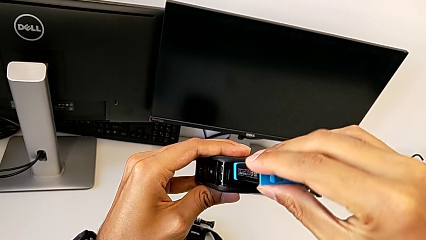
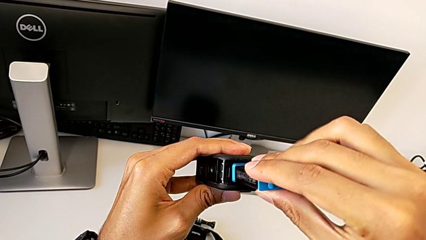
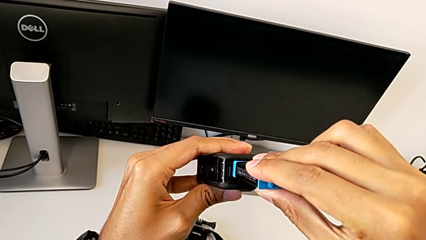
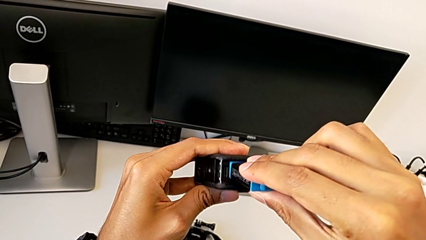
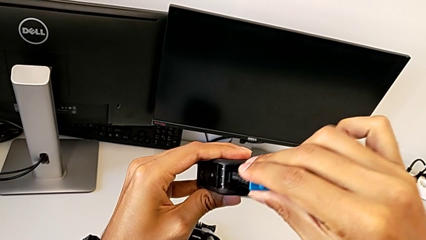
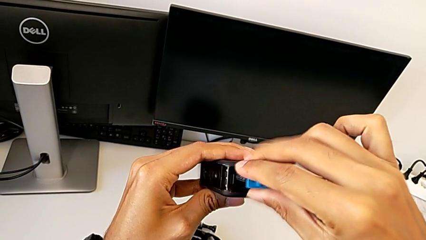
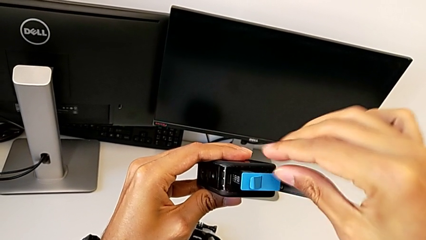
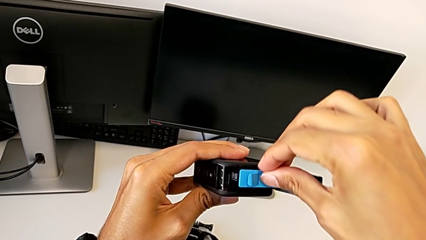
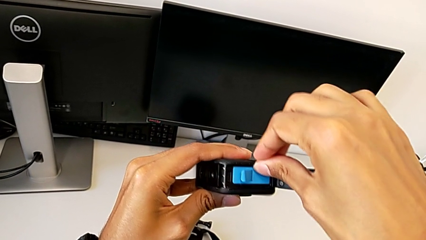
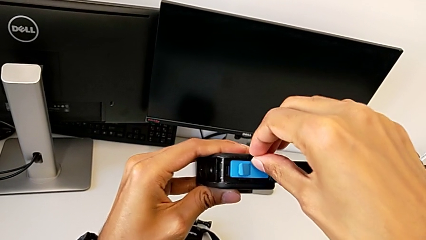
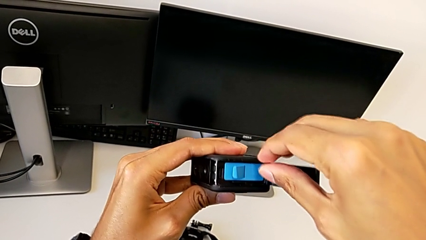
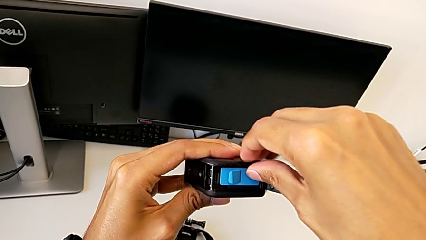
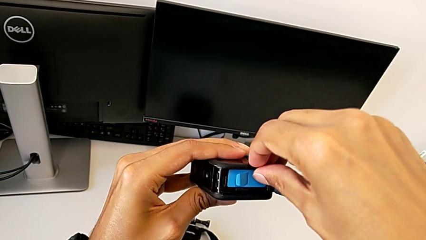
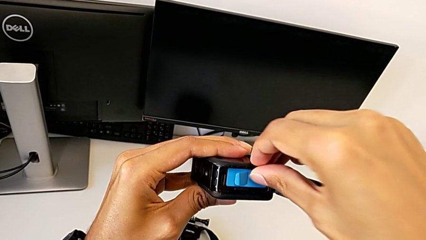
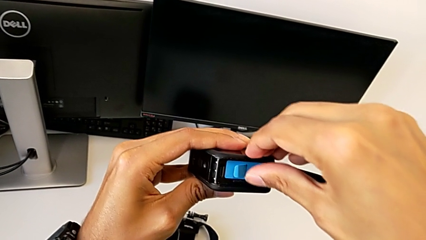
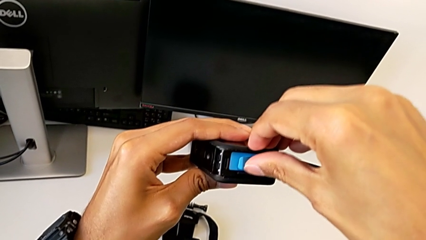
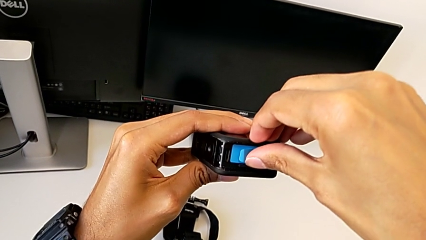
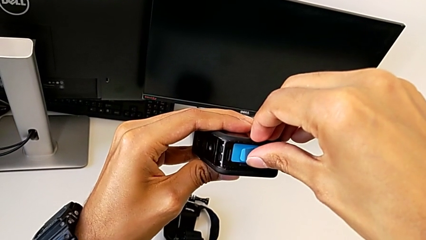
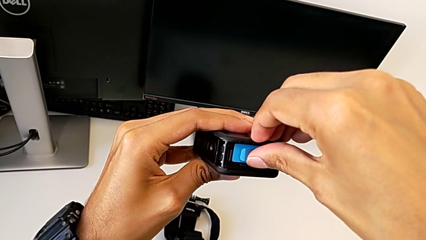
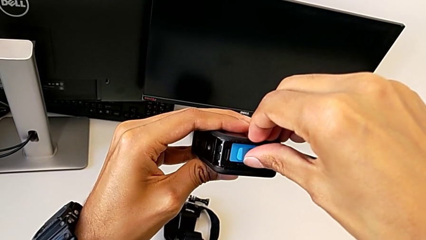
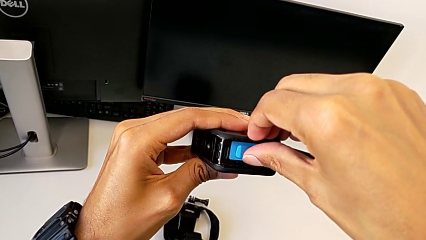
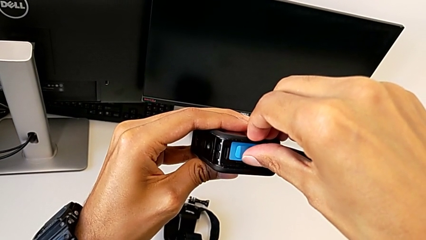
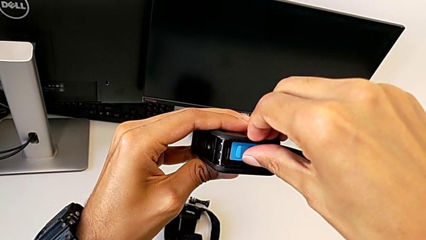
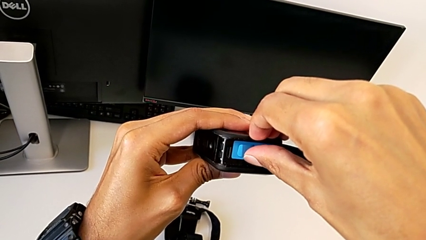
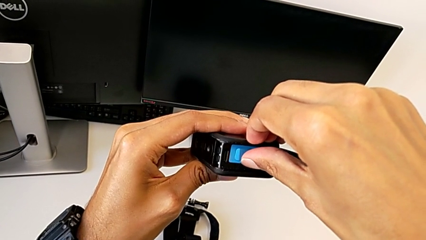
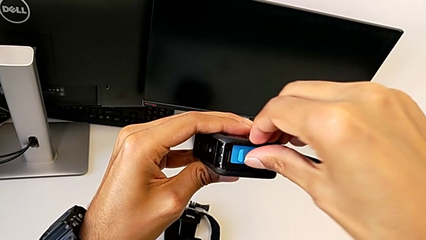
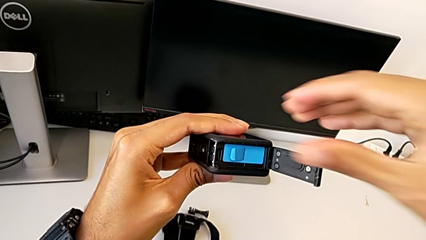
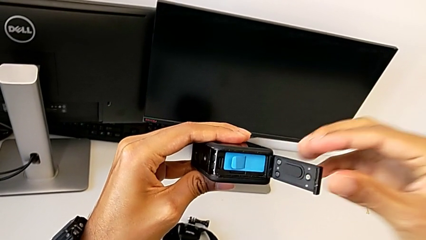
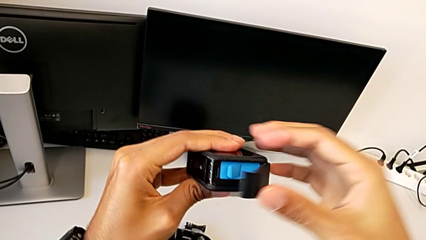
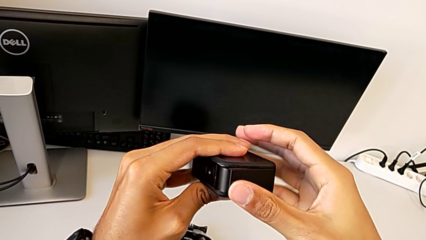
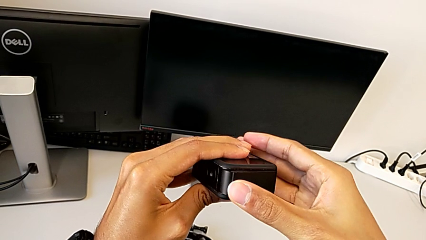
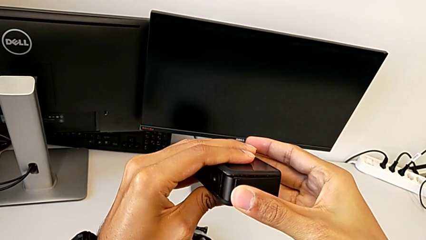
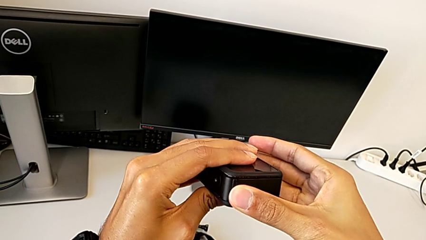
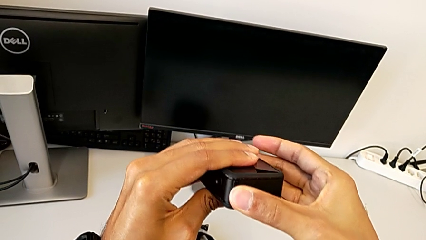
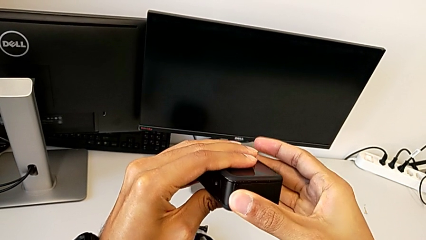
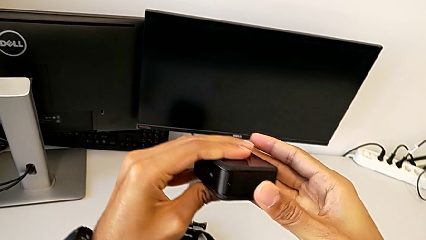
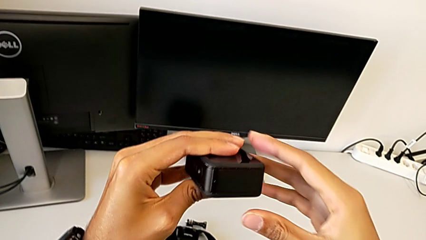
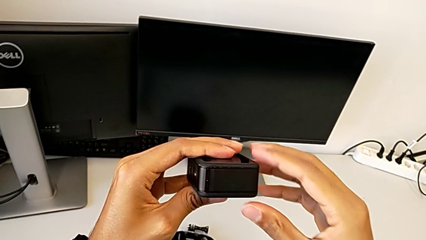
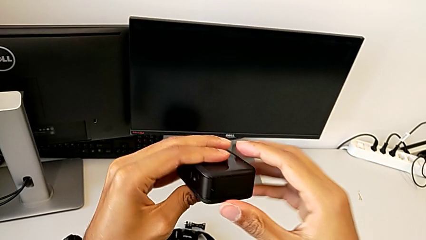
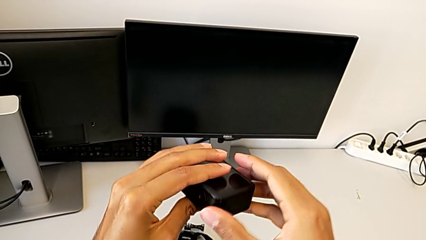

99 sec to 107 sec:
The camera wearer is exchanging the micro SD card. They keep inserting the battery and close the GoPro.

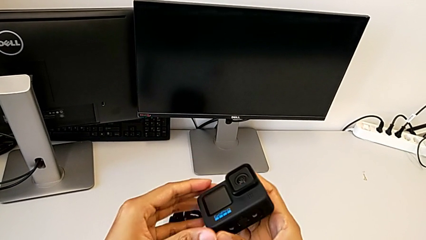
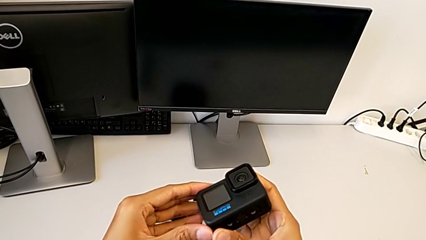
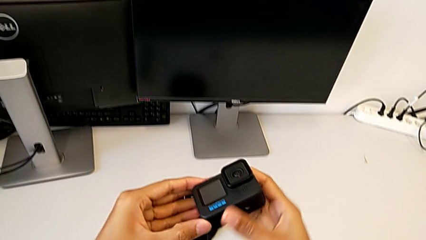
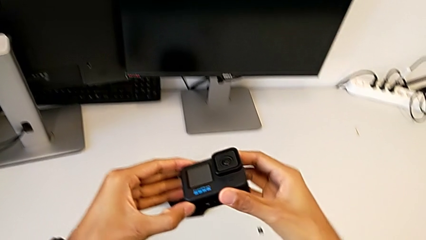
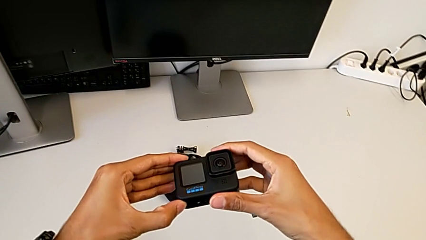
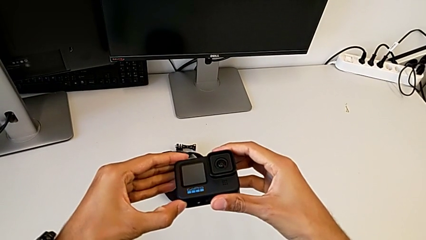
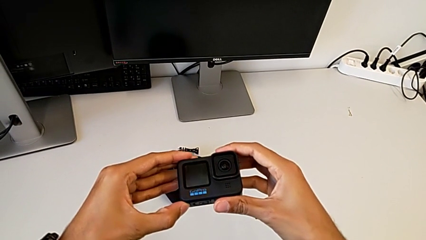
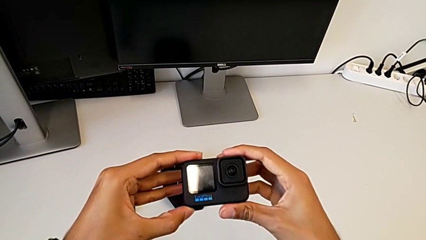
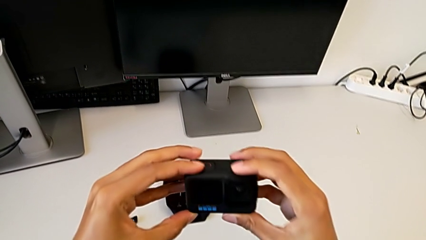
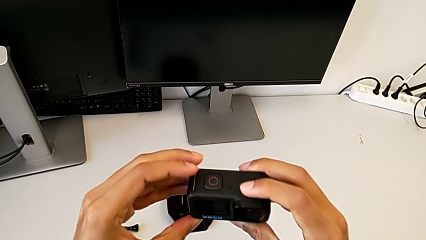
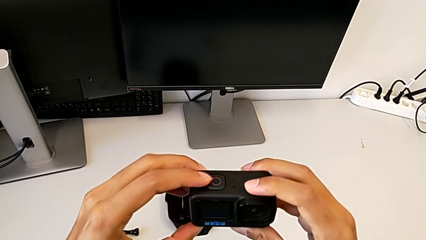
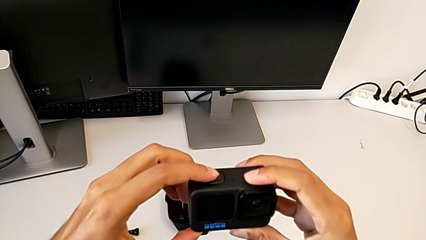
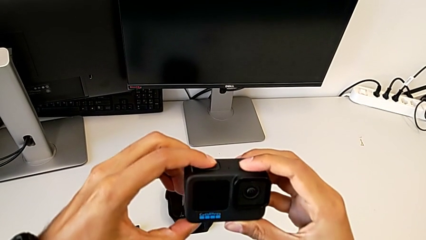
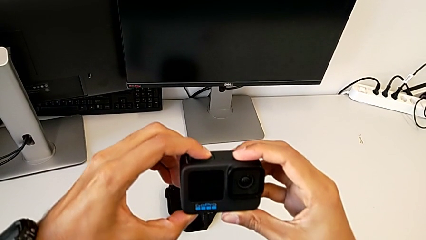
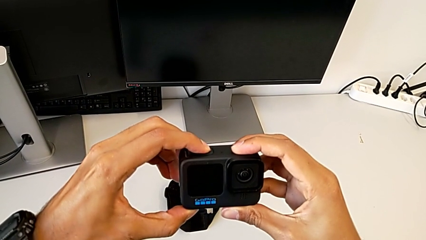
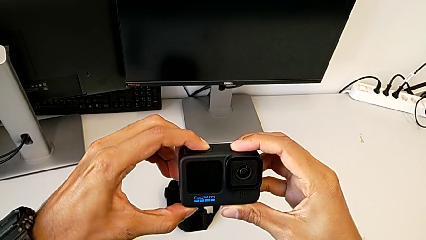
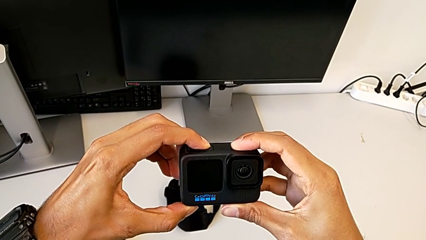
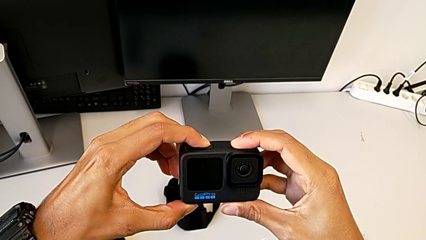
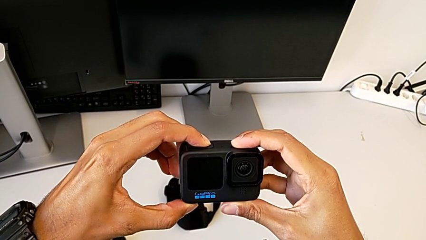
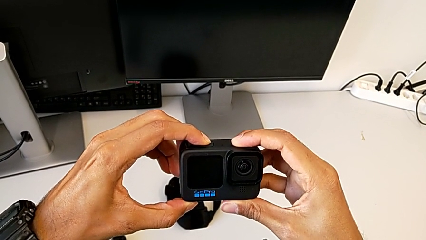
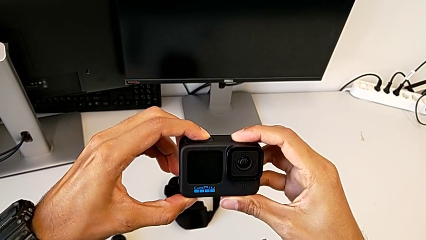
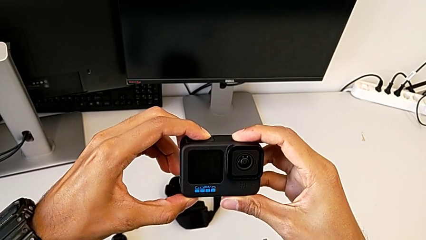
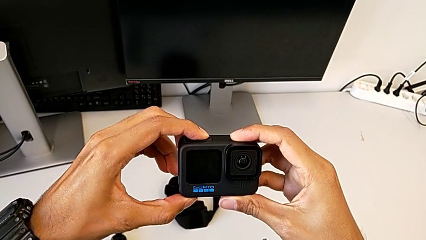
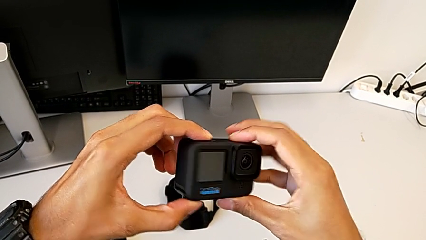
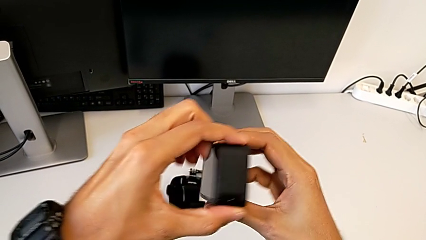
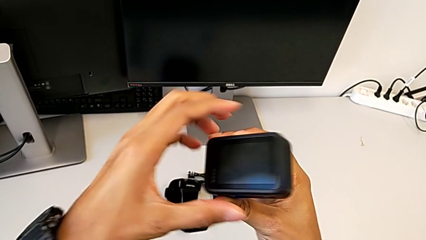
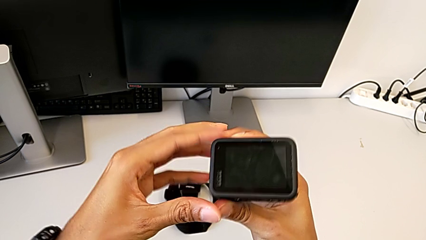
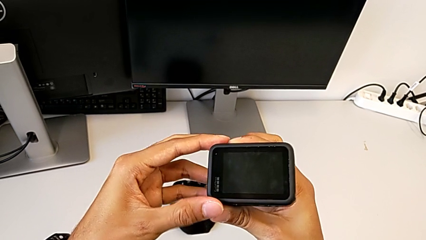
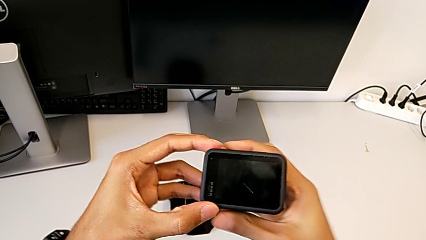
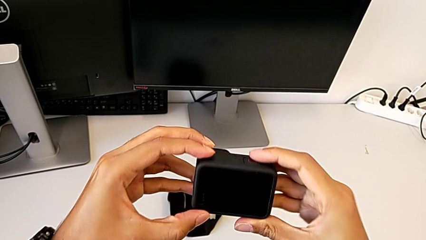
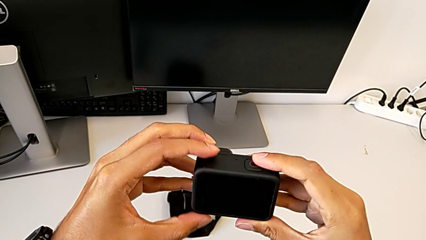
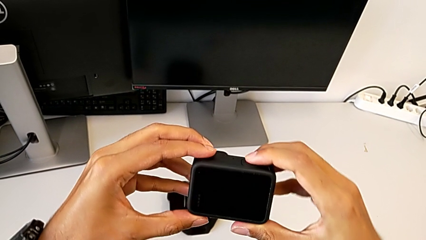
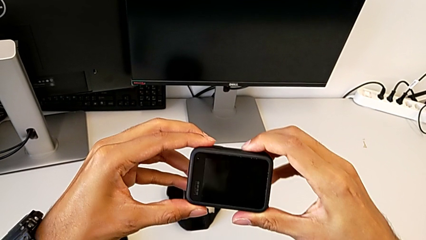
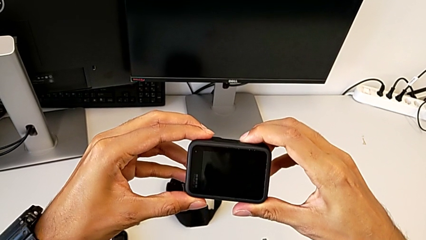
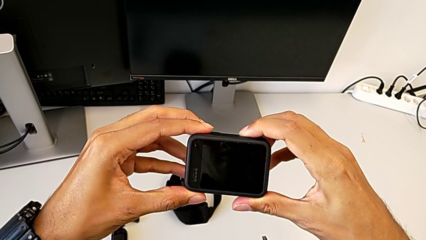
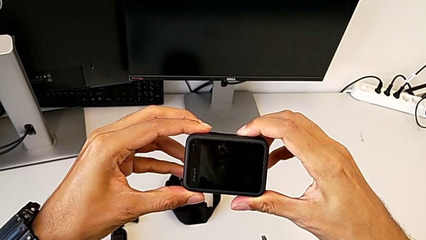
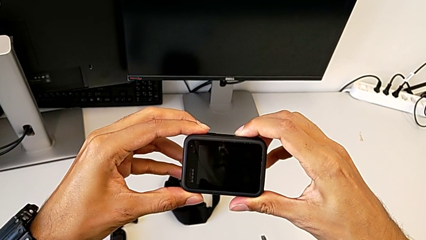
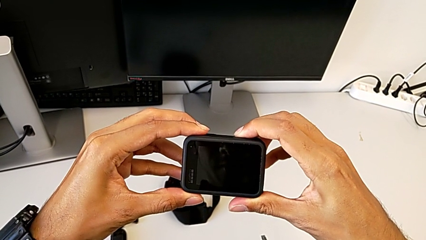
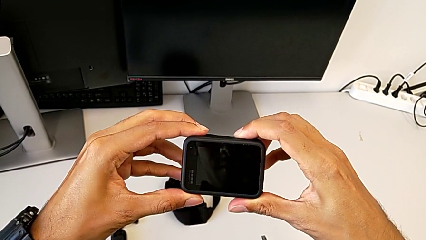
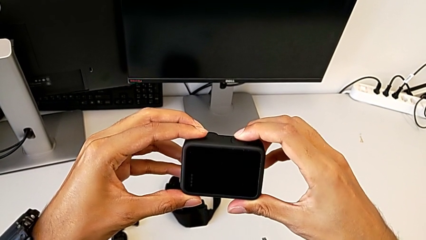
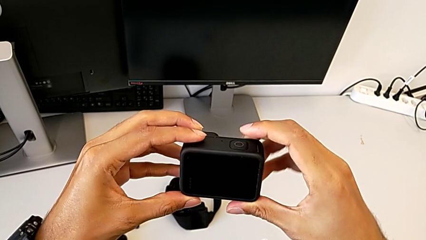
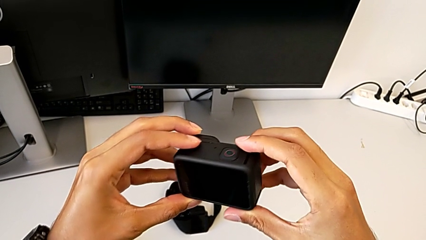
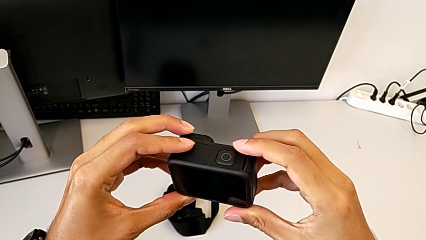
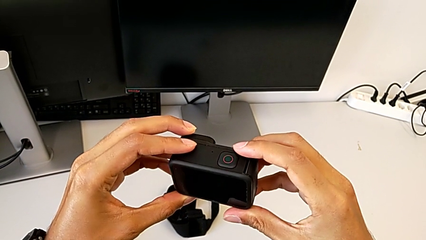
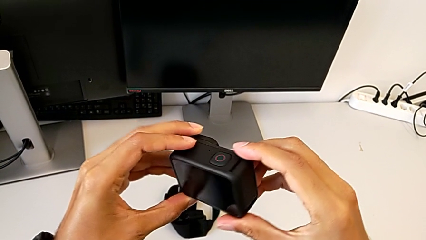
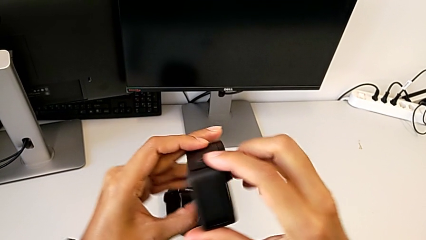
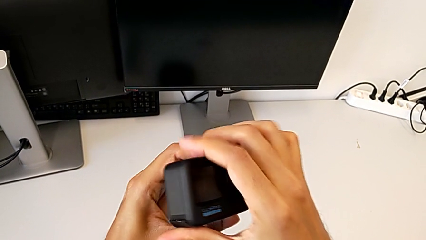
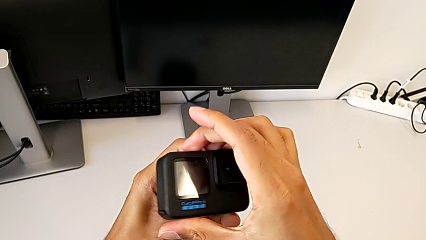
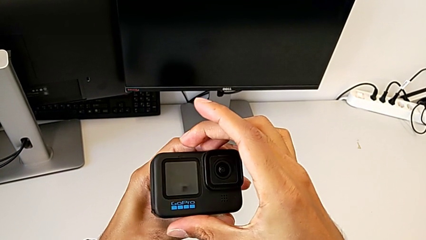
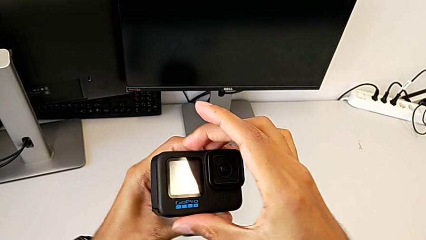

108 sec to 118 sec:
The camera wearer is turning on the GoPro. They hold the GoPro, press the button and begin to turn the GoPro.
